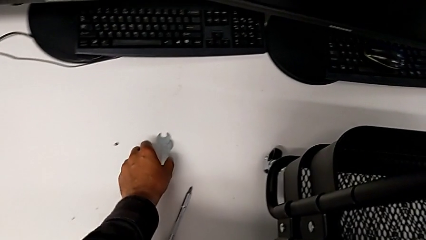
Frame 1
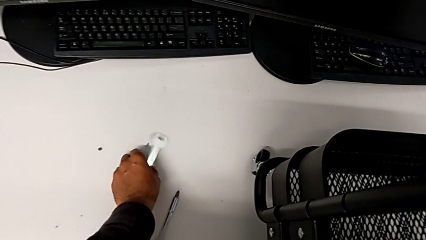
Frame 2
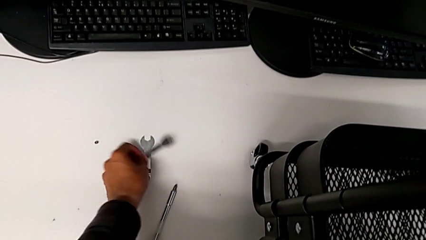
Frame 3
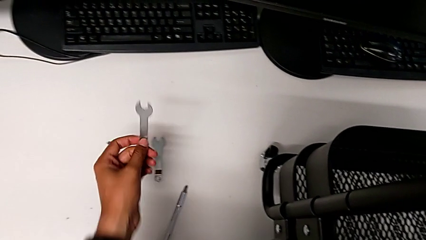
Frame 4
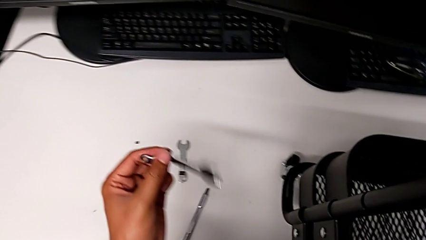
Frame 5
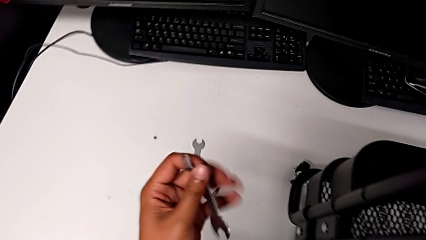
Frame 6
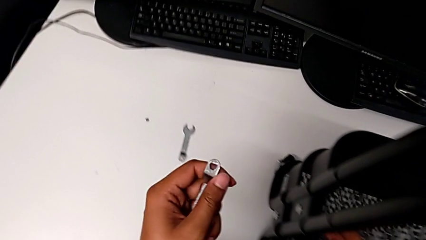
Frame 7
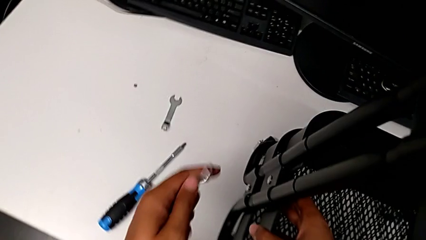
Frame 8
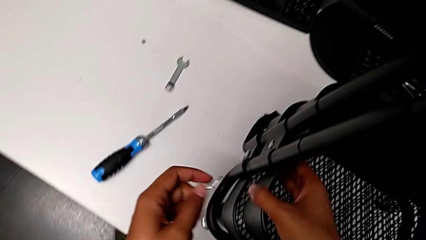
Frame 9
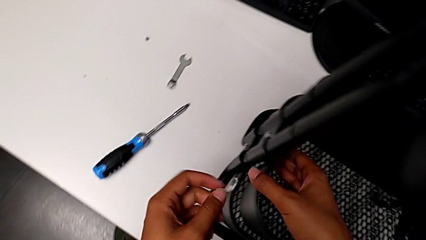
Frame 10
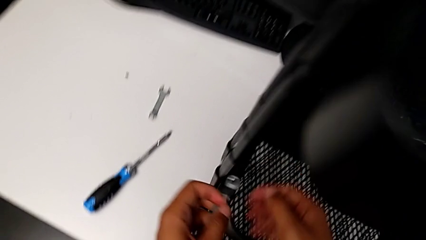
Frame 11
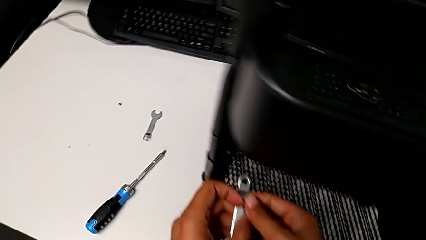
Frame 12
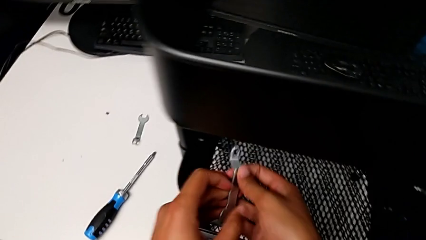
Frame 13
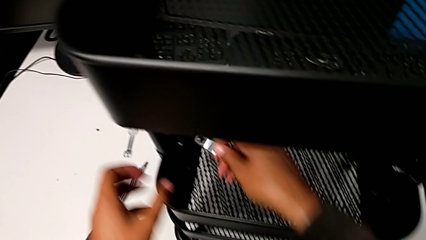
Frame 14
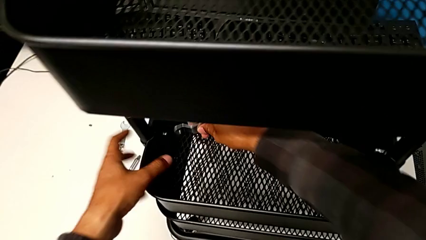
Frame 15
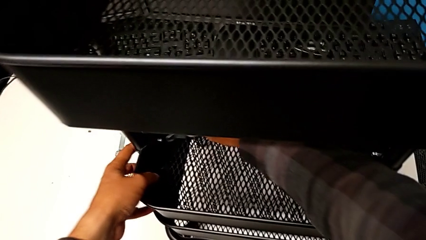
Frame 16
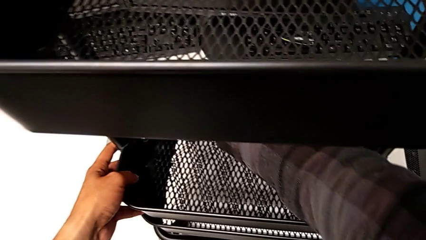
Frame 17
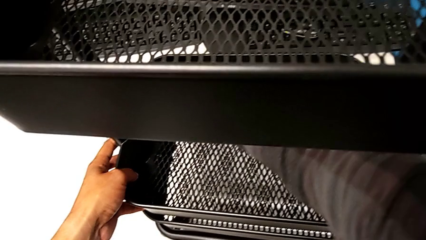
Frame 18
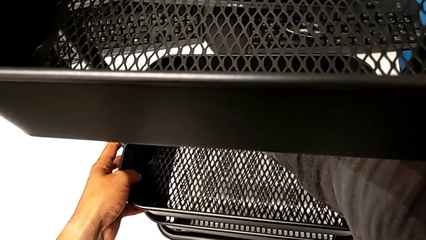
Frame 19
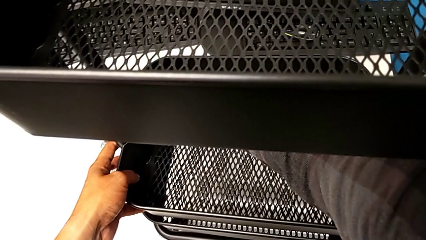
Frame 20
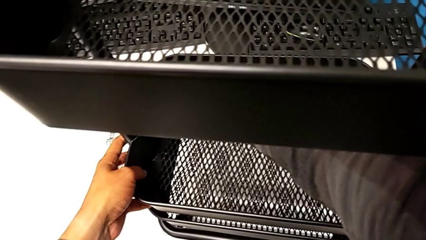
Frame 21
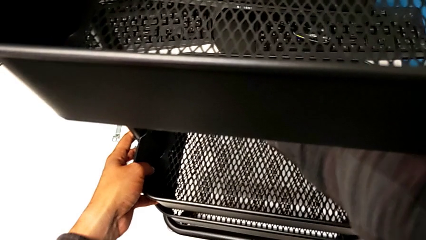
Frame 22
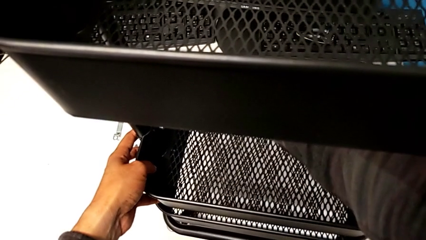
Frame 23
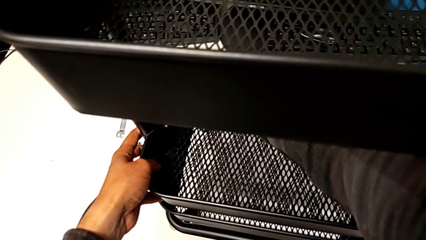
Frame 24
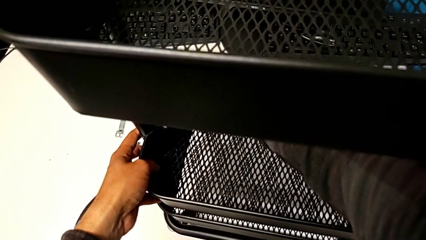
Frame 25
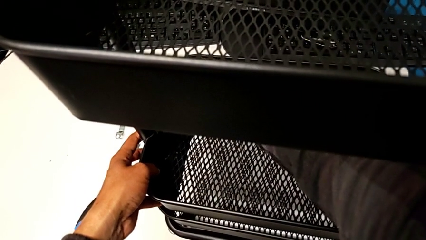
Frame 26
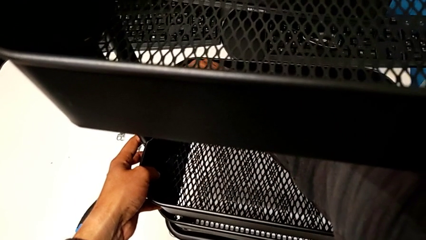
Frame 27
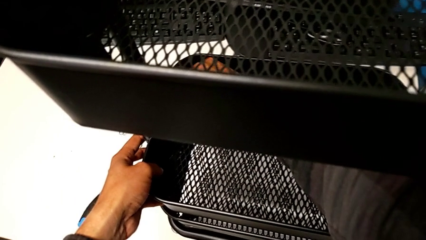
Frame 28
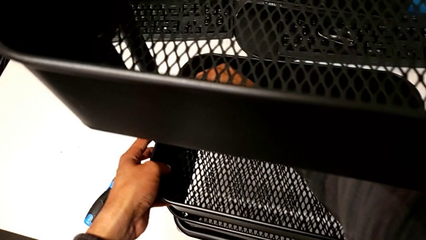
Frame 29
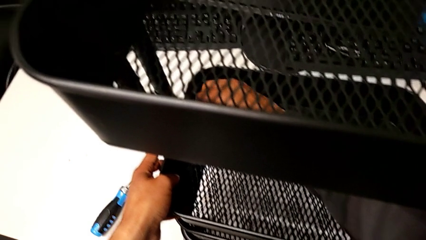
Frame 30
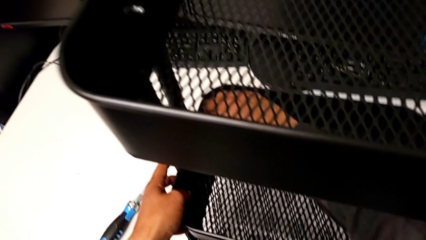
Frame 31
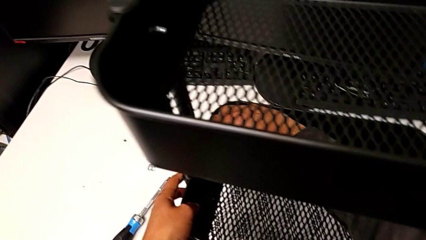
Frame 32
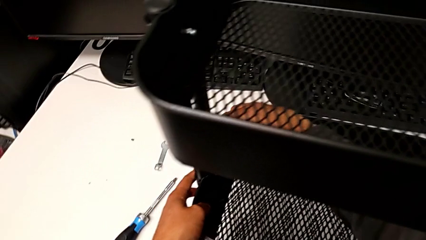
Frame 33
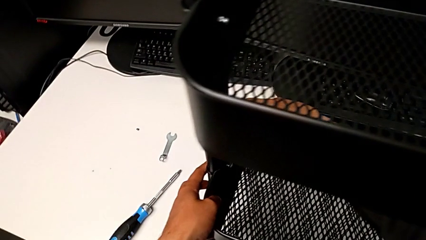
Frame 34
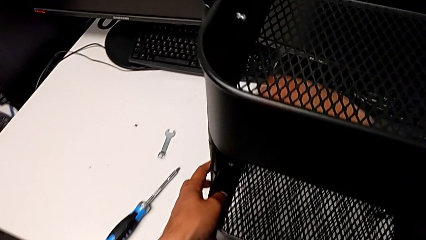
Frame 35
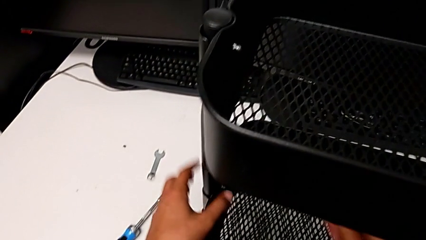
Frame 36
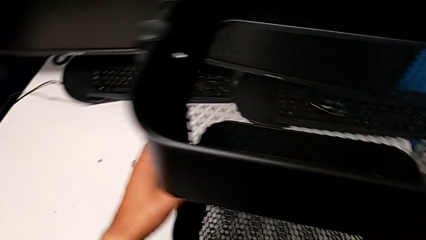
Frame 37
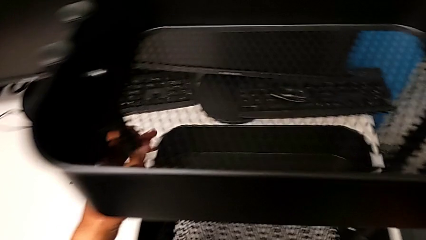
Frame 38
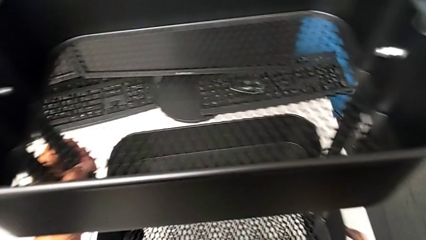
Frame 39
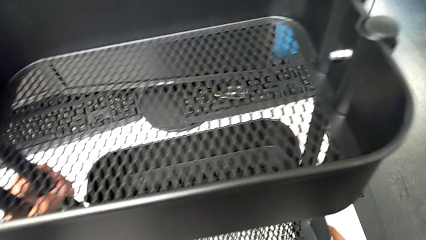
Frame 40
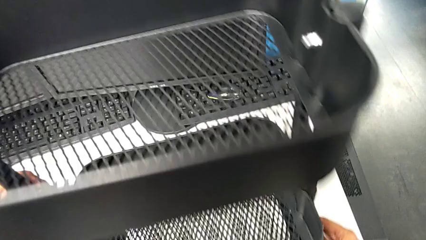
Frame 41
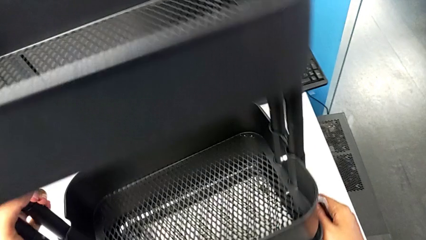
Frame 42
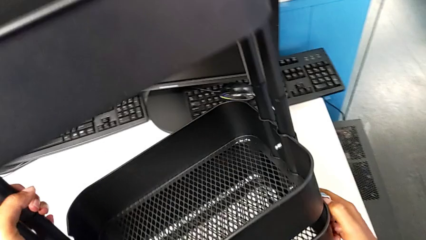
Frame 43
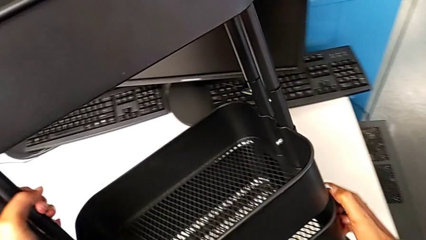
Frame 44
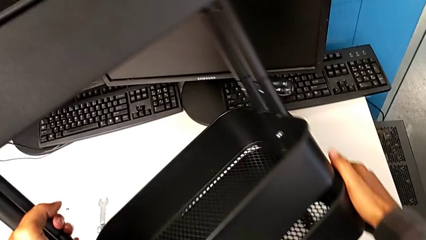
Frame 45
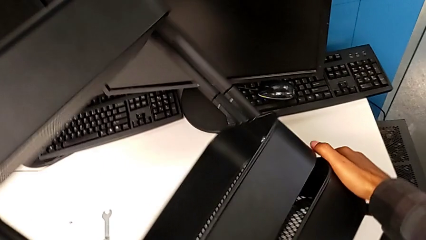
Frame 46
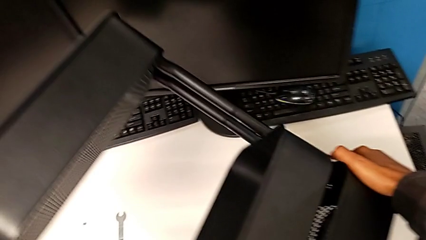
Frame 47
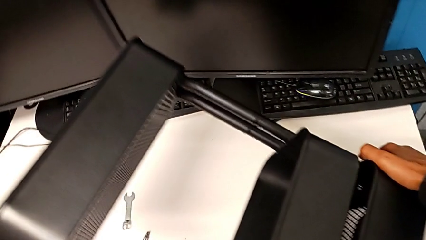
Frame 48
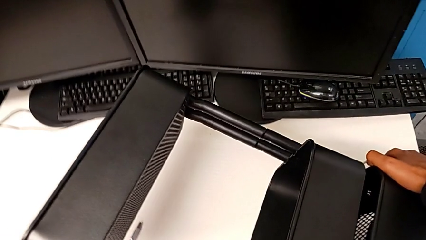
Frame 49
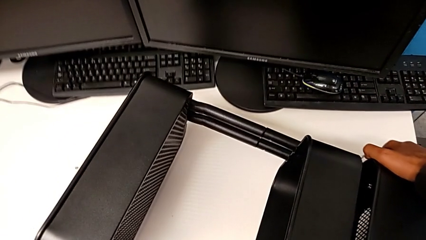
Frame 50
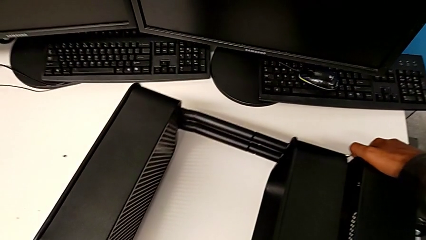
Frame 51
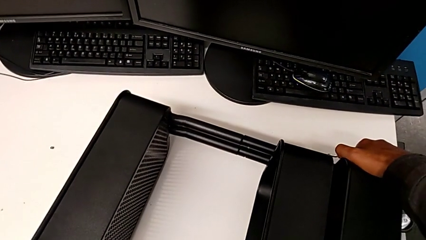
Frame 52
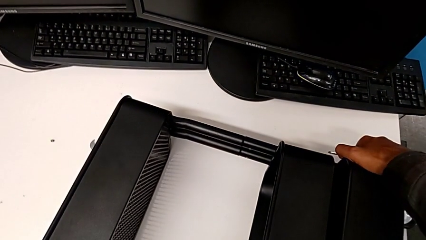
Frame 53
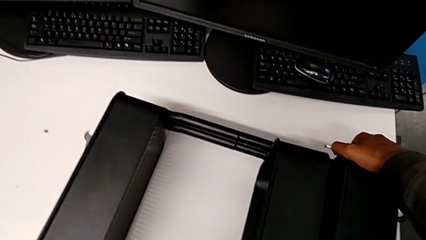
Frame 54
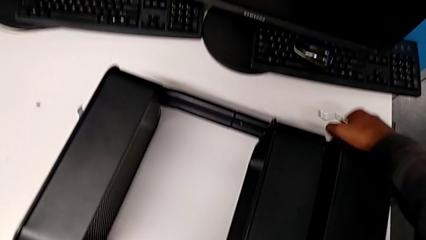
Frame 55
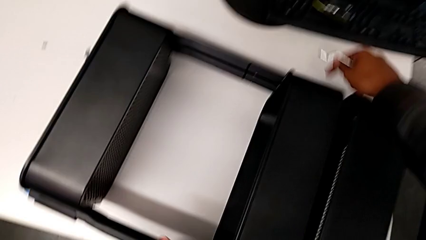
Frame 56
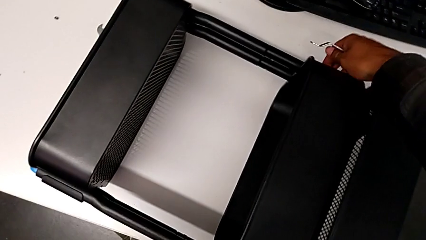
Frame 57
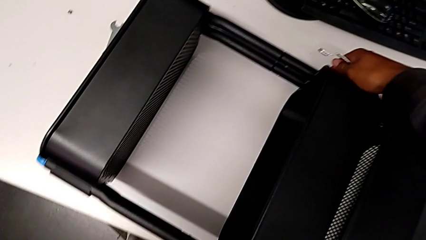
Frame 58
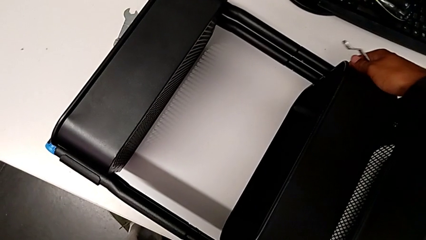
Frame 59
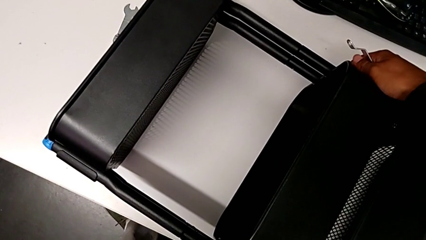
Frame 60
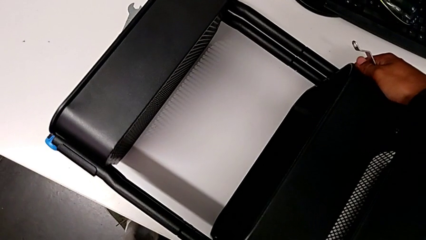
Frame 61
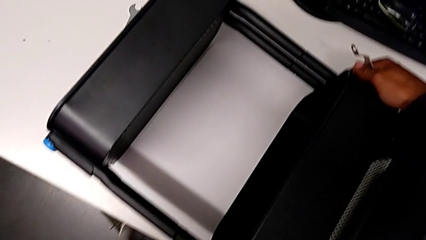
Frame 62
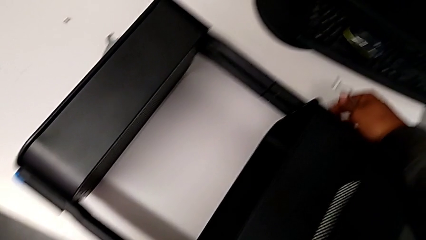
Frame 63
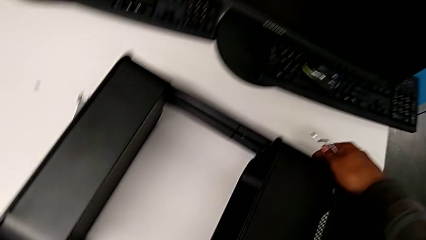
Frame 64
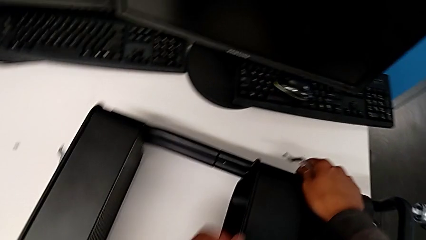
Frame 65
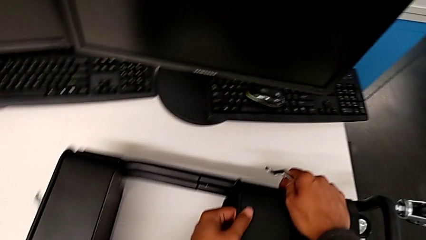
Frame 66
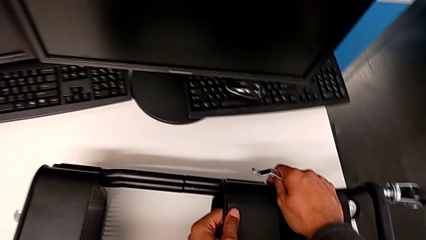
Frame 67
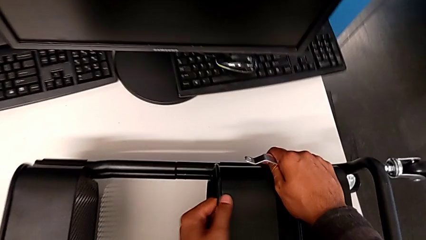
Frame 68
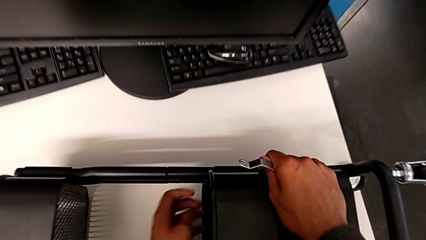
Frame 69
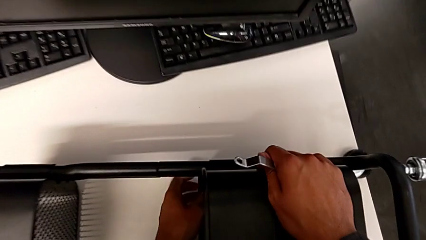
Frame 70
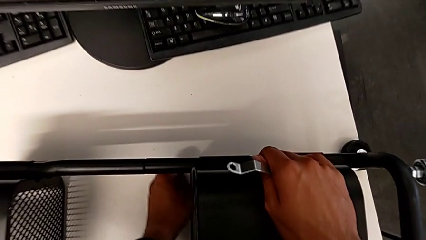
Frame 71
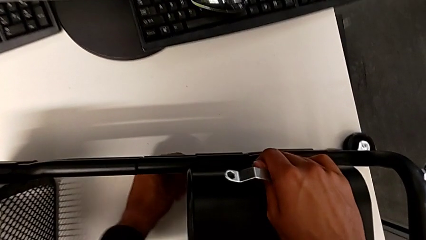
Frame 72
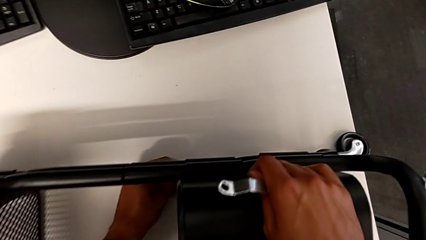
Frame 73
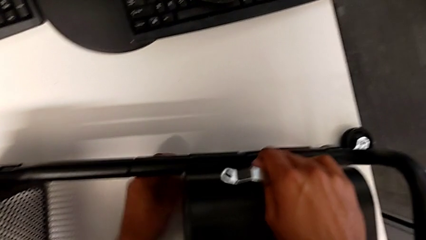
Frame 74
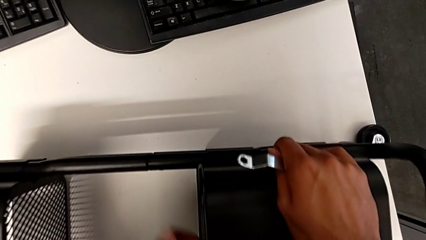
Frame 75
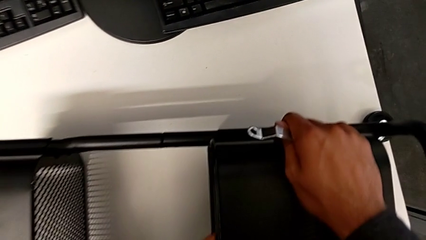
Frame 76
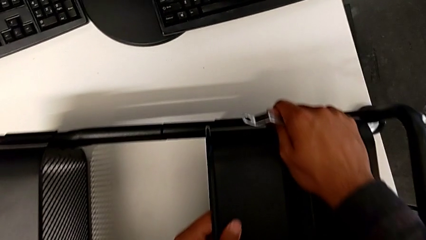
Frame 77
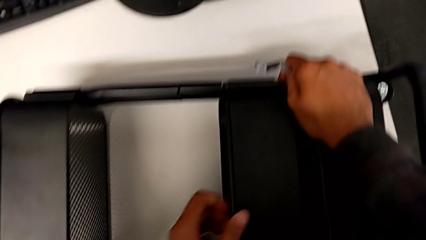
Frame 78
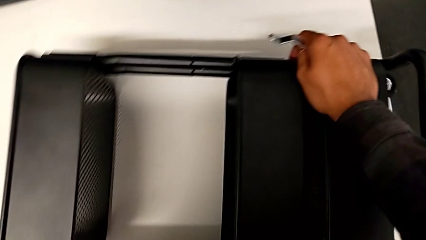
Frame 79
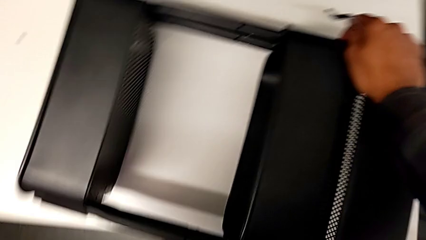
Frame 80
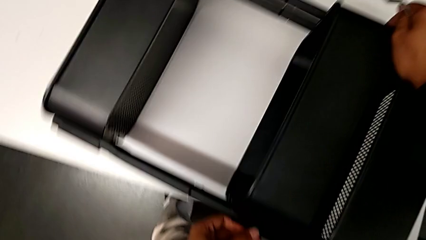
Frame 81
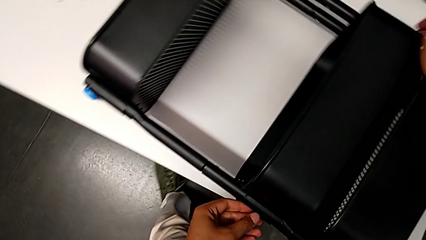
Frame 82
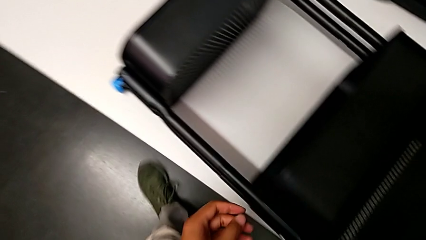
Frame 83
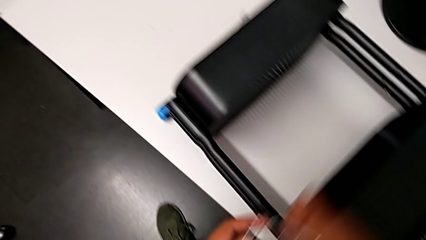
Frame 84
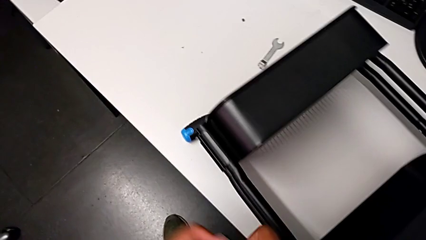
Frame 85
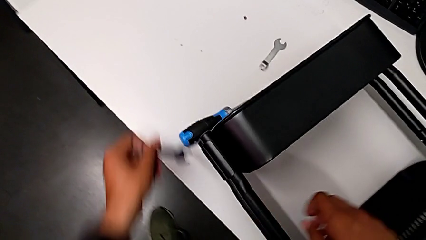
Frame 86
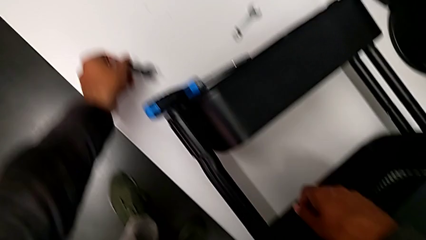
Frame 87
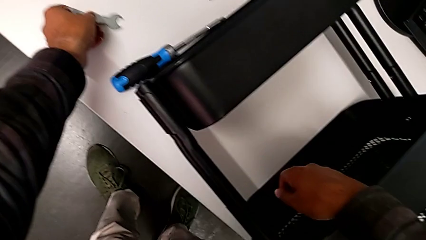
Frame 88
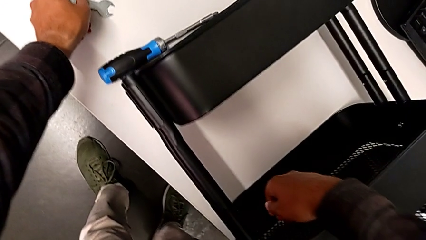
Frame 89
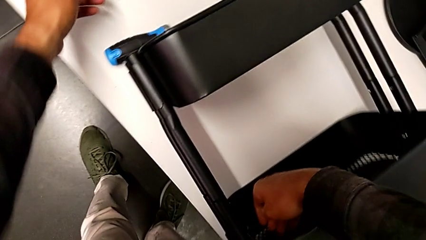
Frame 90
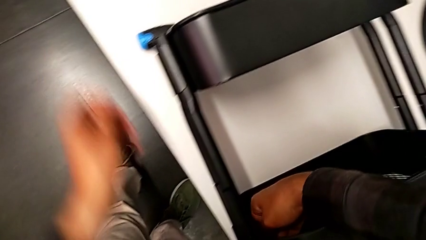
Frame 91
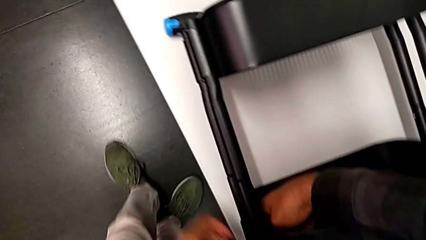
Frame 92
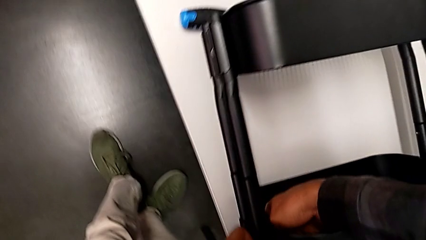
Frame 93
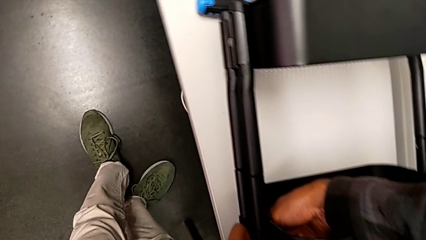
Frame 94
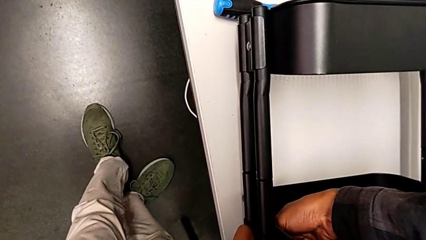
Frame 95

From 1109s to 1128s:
The camera wearer is disassembling the left middle tray. They grab the spanner wrench and rotate the utility cart.
